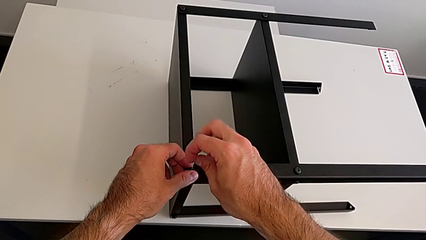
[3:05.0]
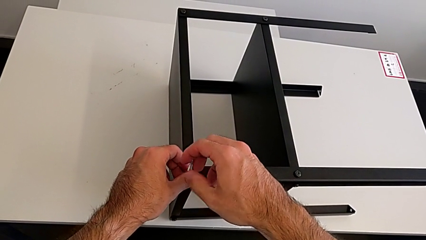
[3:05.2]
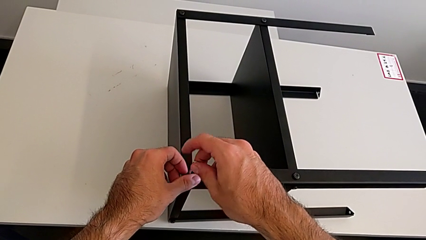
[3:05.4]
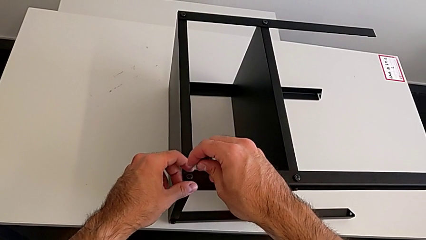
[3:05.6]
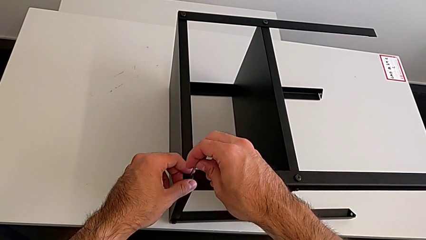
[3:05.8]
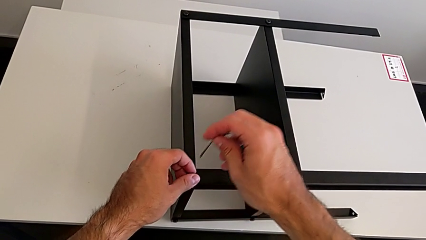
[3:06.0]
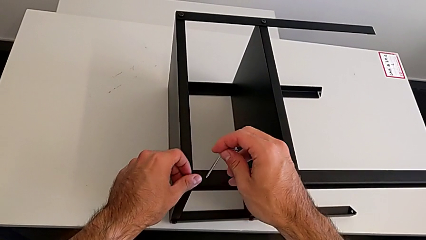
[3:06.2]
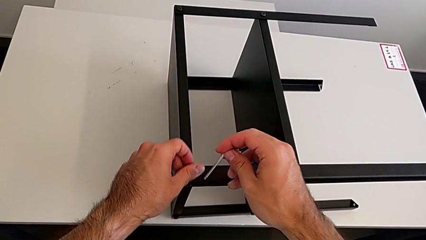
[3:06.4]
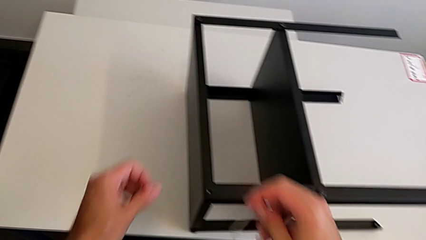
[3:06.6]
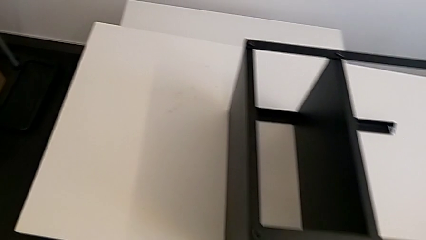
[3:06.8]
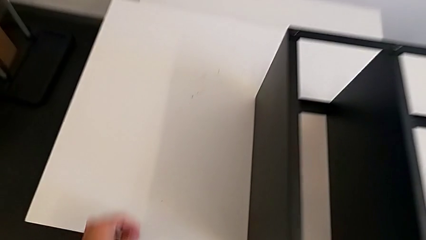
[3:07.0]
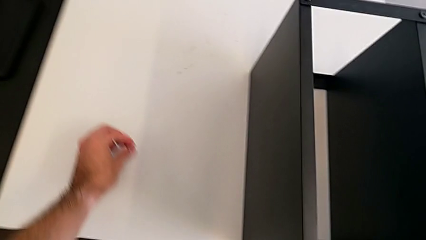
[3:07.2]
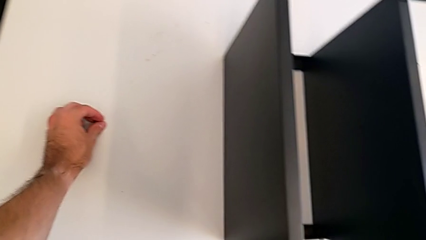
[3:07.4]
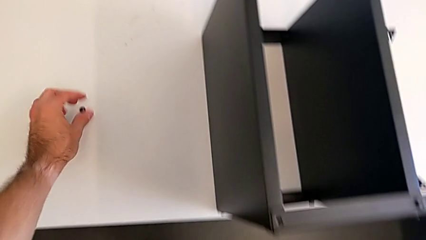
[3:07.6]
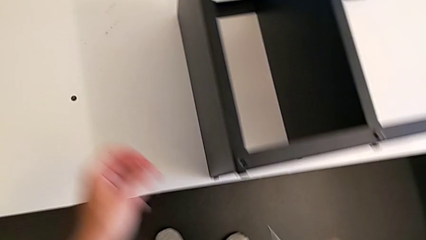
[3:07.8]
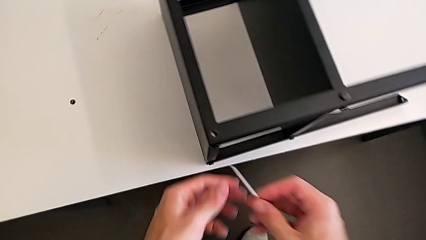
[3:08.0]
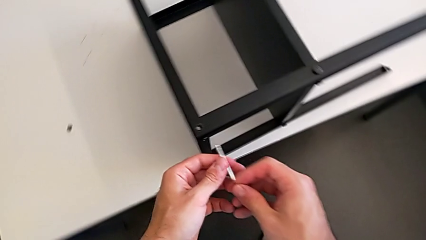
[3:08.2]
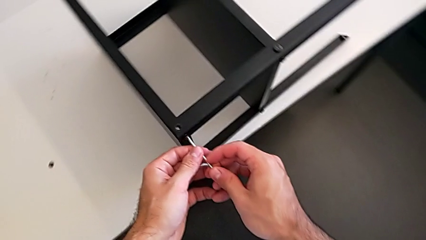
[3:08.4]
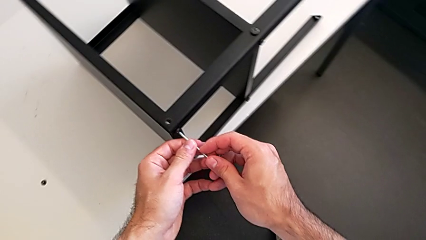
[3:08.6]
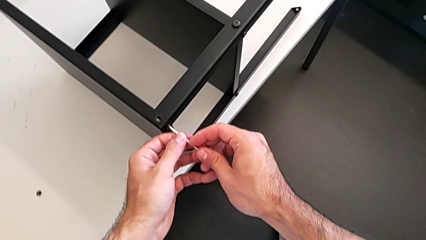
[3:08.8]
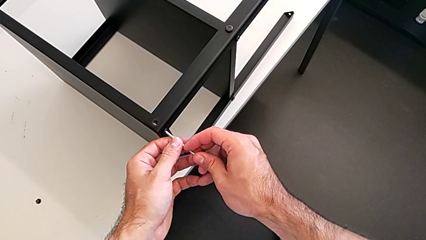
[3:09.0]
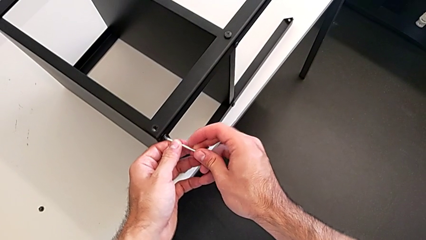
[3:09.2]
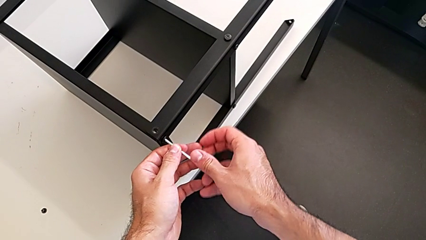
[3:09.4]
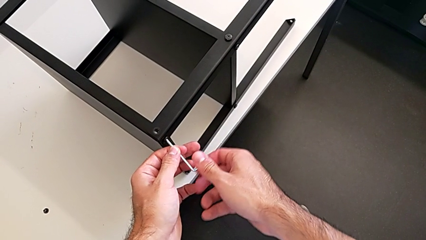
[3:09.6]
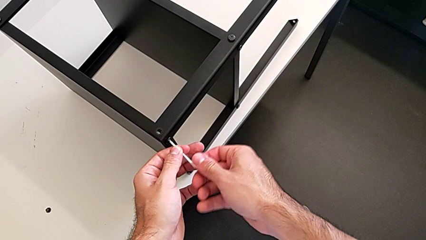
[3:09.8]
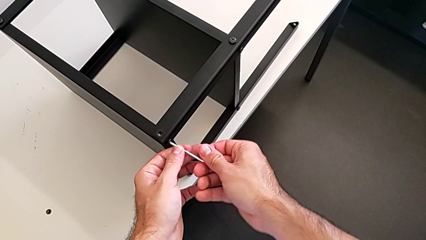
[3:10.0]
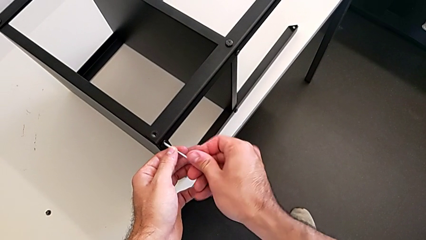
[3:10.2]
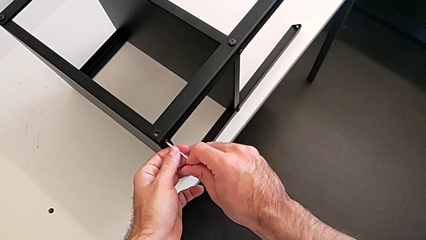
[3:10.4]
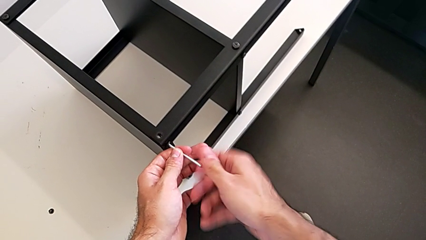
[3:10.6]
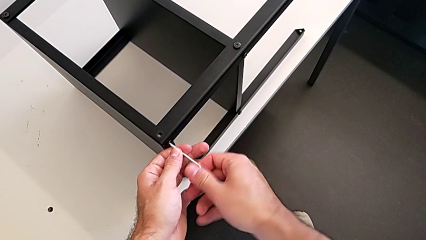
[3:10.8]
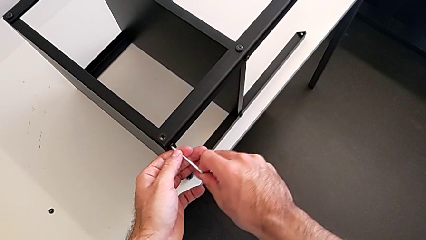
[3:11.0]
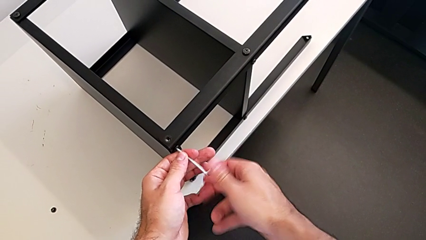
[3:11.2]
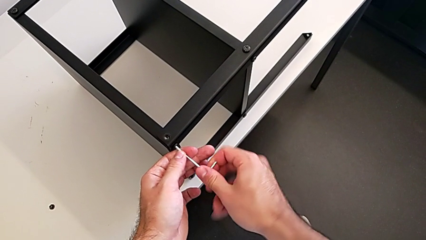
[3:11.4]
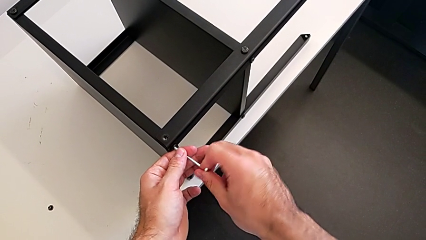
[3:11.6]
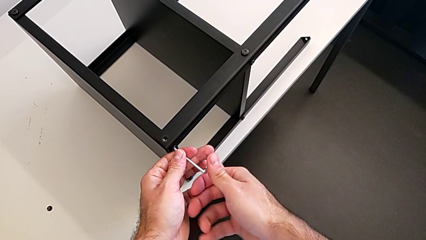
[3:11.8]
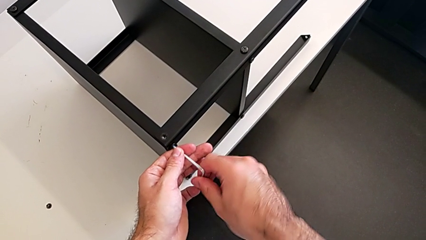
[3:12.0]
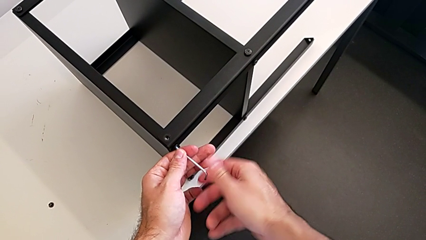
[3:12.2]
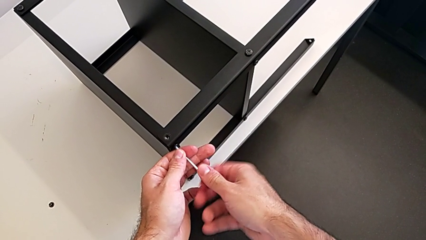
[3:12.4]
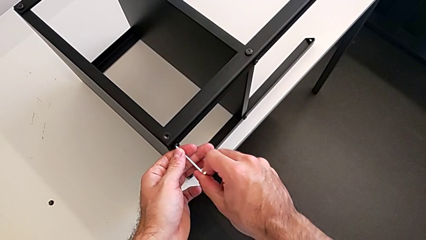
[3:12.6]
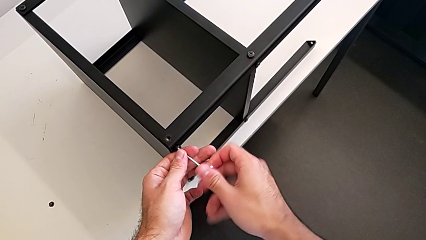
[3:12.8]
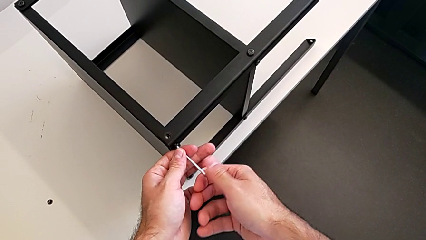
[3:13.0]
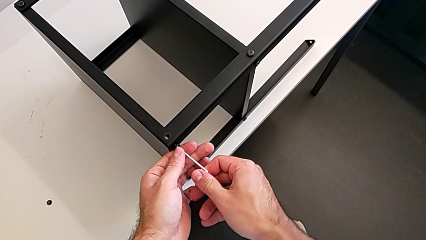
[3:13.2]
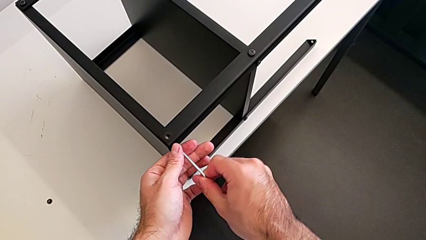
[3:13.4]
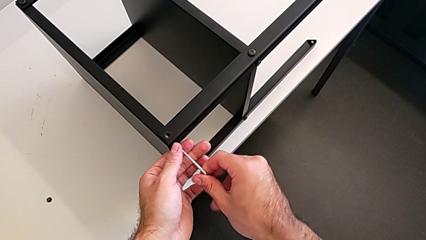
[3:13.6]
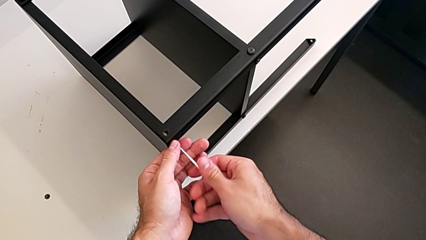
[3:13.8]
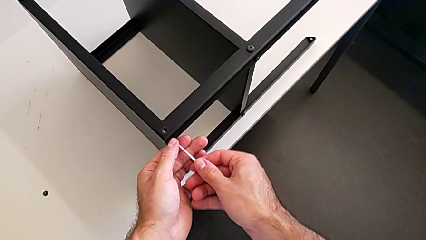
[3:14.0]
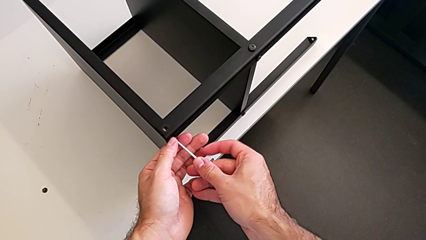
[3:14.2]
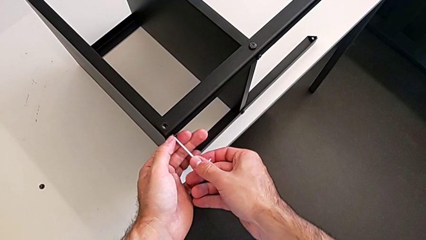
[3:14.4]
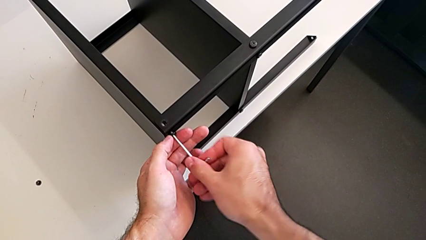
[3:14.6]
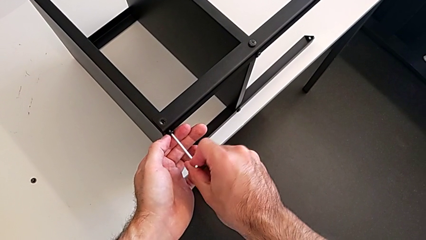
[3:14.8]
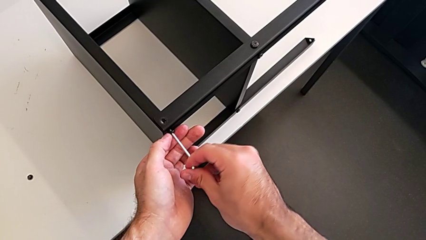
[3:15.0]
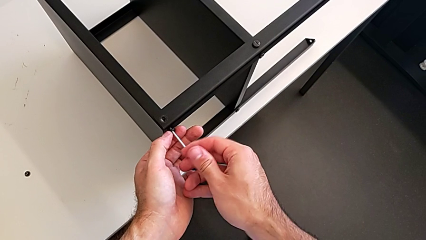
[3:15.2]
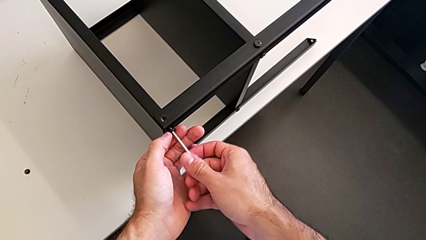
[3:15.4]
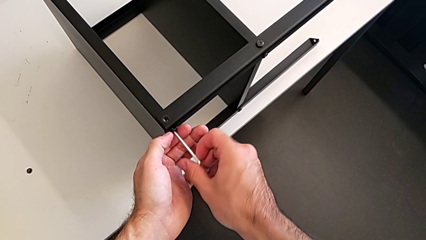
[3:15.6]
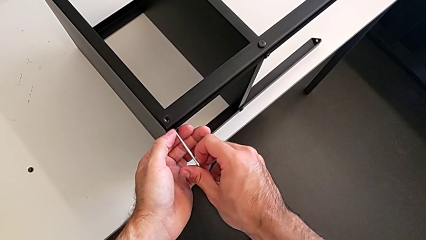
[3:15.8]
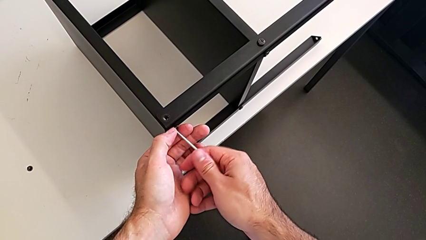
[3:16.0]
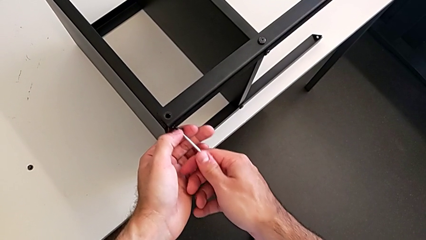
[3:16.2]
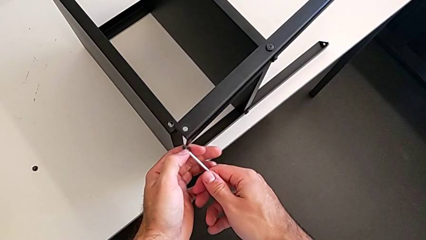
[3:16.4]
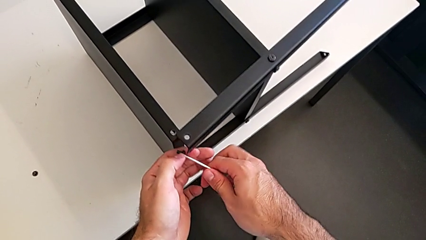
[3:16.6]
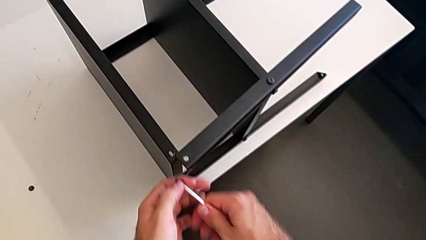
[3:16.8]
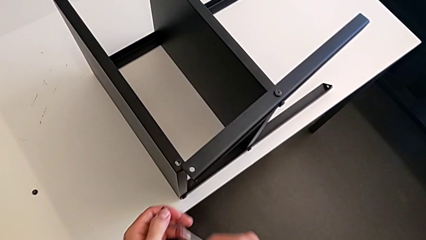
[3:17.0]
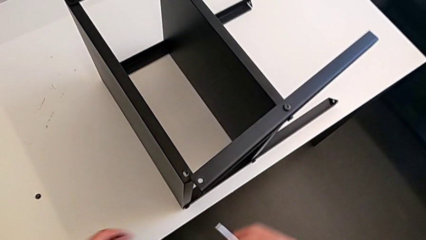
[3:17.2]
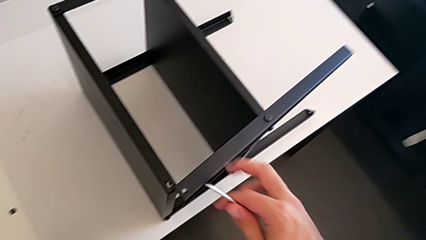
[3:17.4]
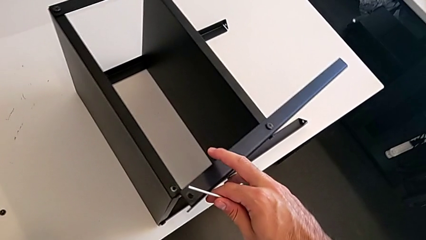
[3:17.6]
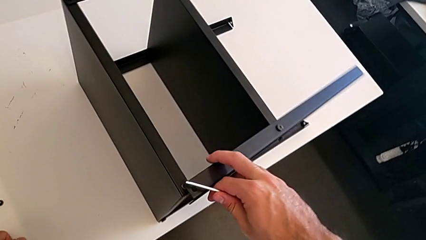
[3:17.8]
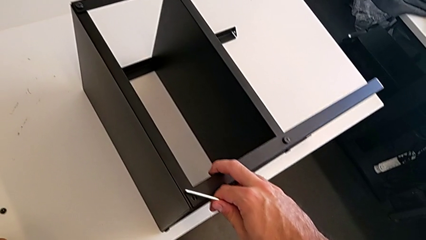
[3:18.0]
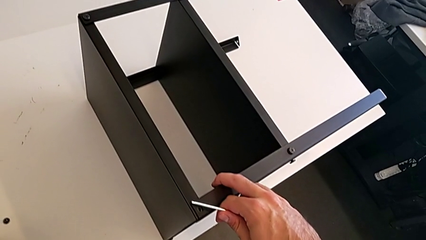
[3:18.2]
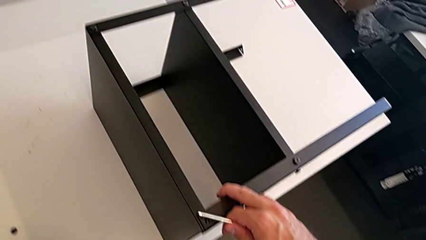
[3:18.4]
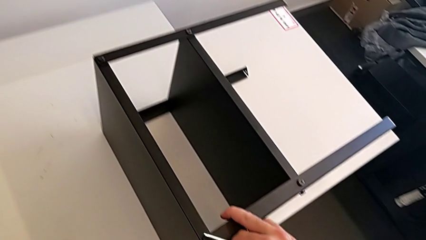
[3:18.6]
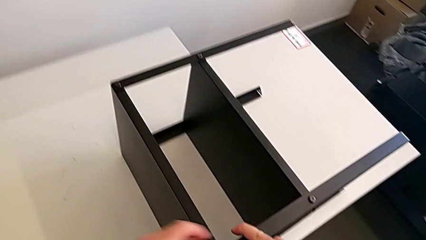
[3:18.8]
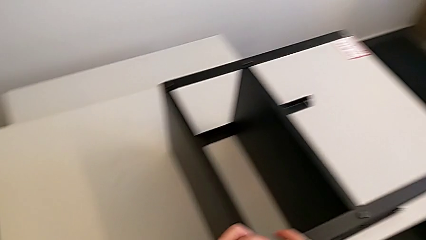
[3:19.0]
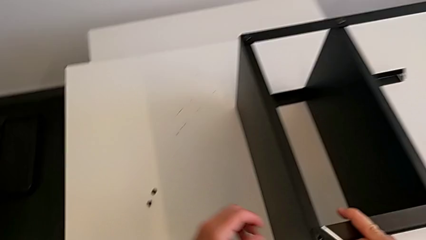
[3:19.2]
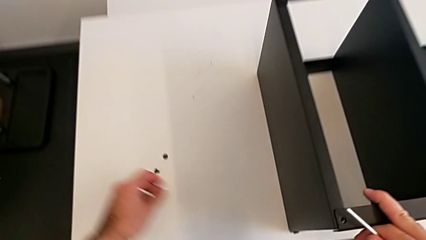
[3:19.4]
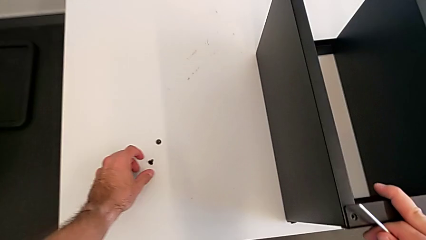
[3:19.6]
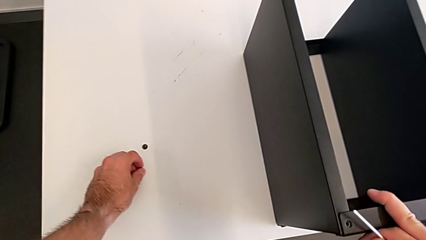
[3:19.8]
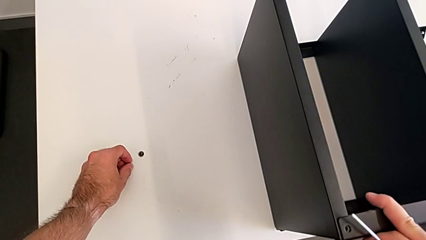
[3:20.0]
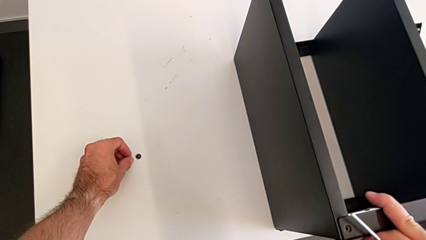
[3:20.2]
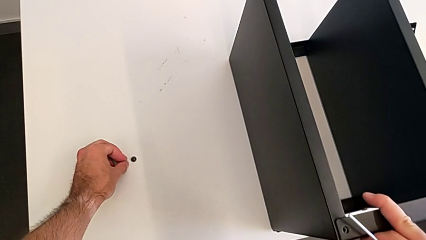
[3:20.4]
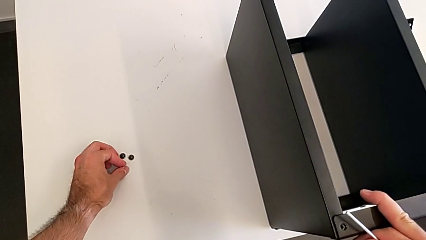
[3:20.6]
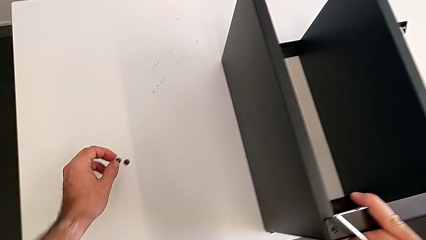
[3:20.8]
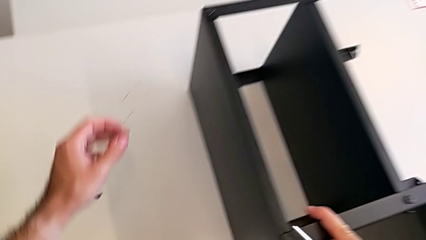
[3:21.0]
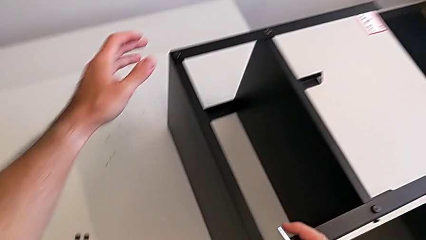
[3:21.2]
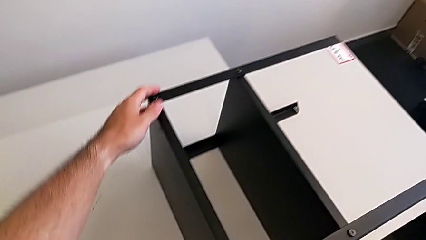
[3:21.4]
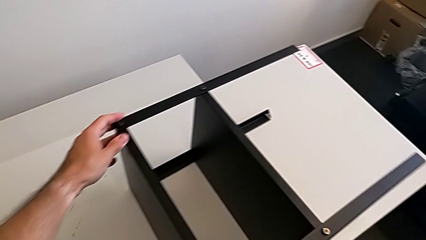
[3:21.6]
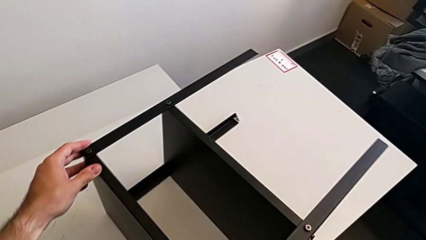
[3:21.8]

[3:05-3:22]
The camera wearer is unscrewing the top shelf using an Allen key. They withdraw the Allen wrench, disassemble the hex socket head, place it, insert the Allen wrench, unscrew the hex socket head, withdraw the Allen wrench, disassemble the hex socket head, press the leg, place the hex socket head, align it and grab the nightstand.
